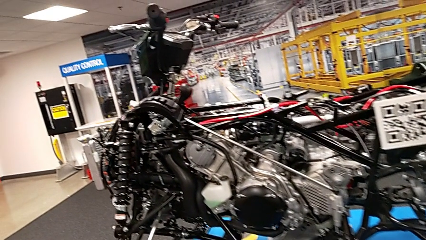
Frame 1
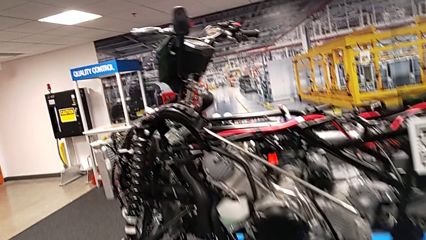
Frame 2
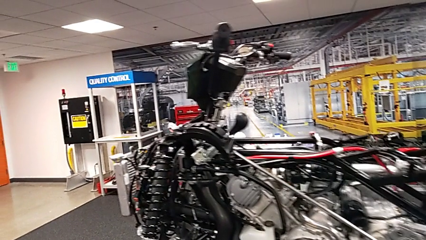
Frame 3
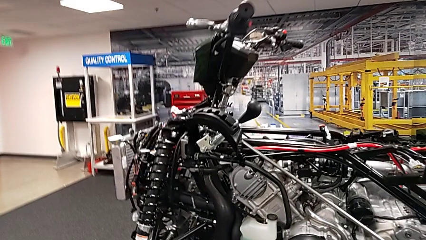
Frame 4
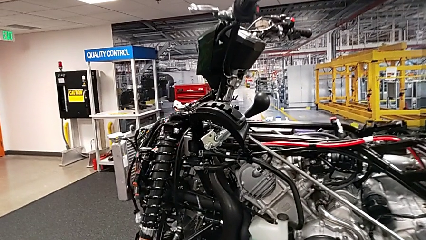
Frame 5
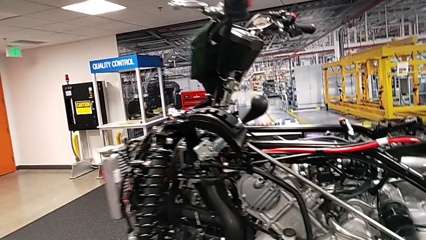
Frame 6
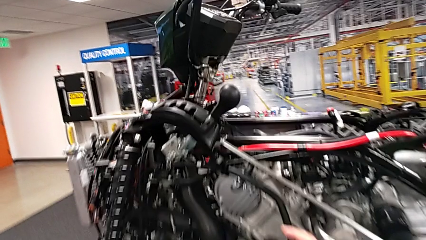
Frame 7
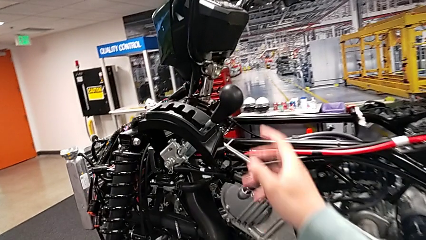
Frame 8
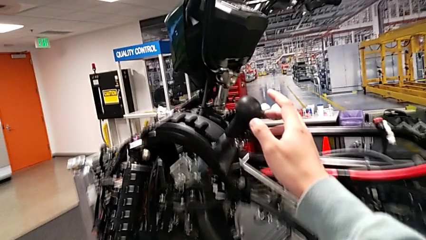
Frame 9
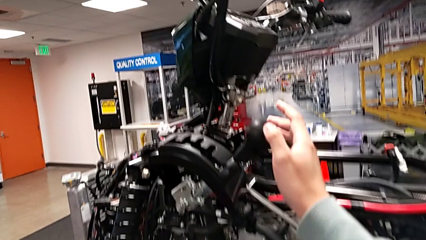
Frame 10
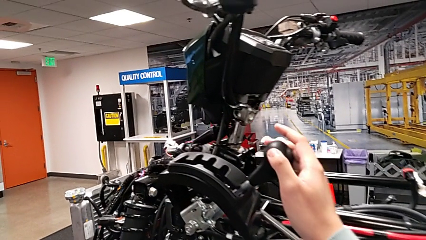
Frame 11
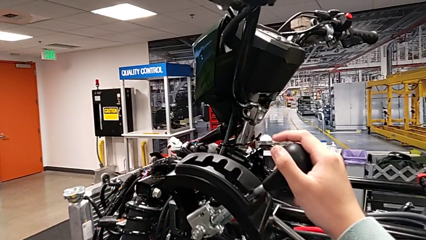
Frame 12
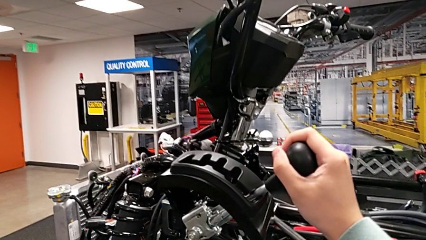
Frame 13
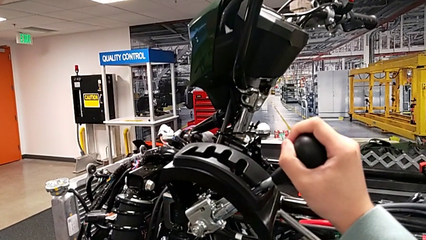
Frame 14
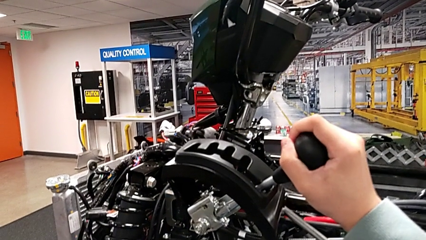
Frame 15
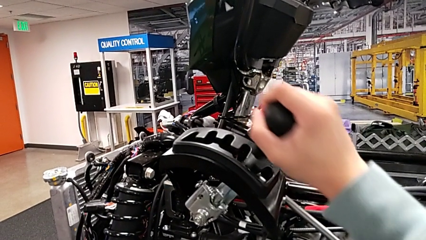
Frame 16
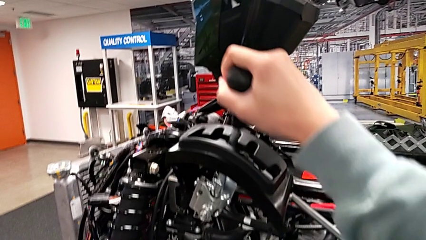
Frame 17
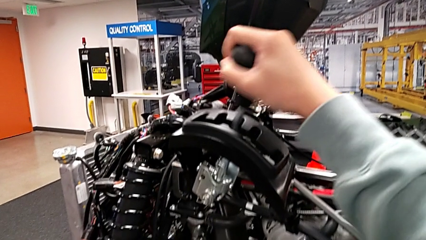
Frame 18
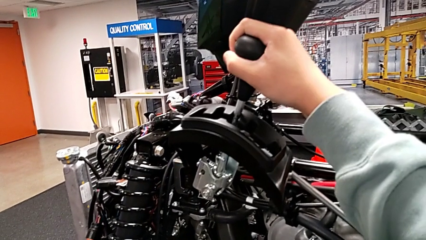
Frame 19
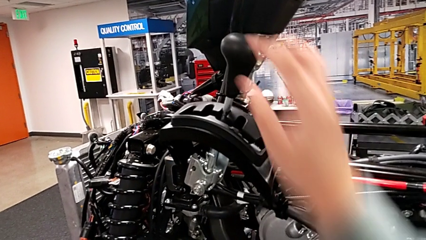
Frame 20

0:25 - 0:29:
The camera wearer slides the lever. They grab the lever and shift it.

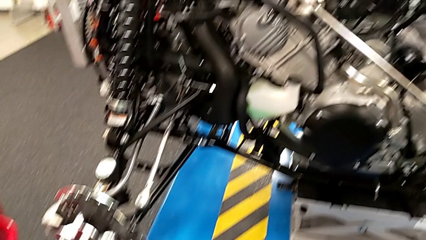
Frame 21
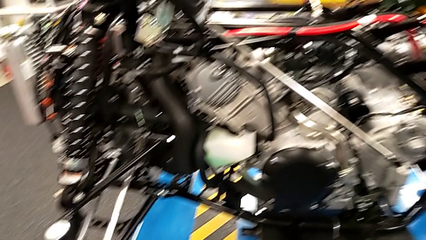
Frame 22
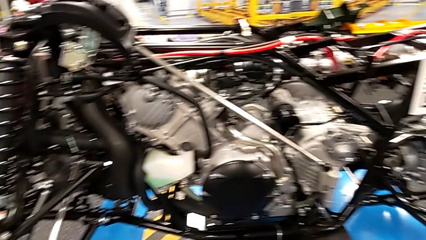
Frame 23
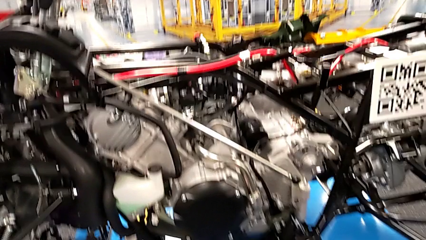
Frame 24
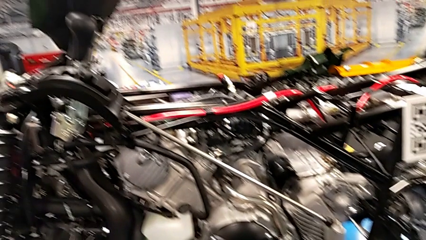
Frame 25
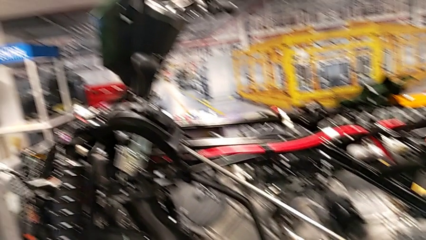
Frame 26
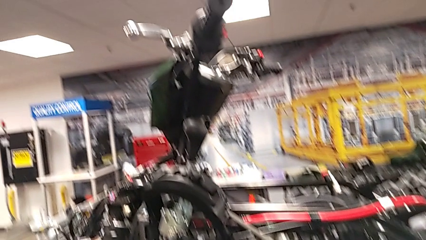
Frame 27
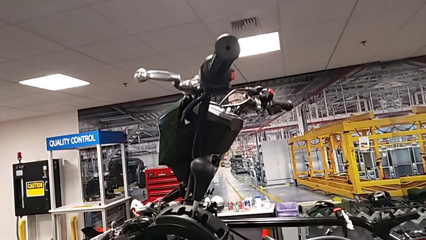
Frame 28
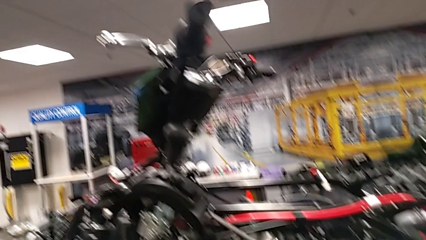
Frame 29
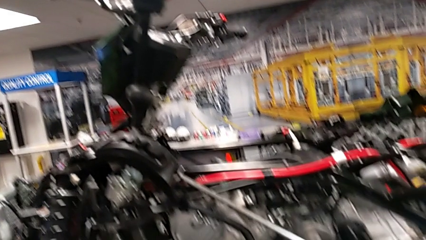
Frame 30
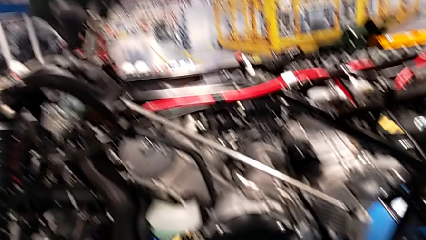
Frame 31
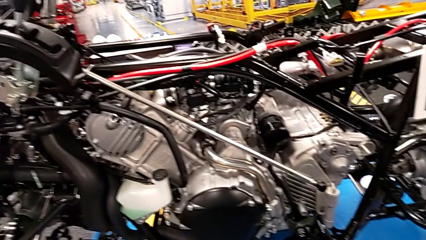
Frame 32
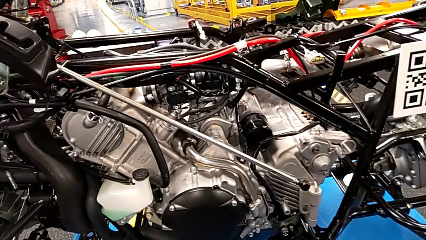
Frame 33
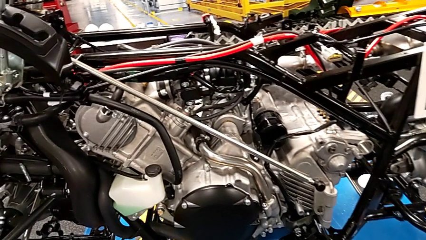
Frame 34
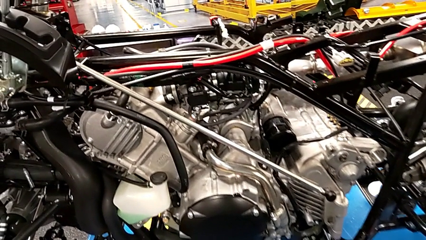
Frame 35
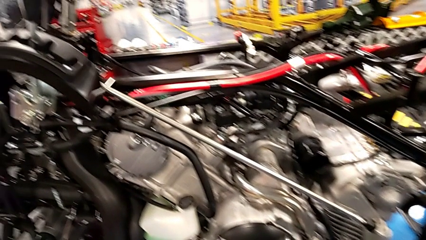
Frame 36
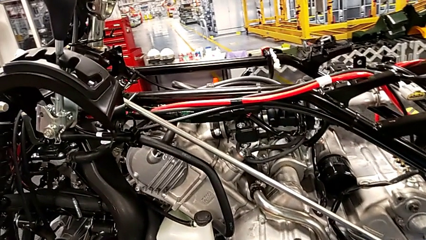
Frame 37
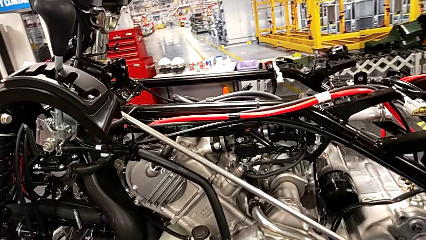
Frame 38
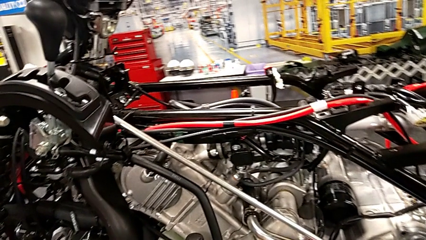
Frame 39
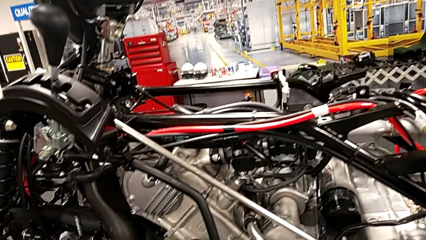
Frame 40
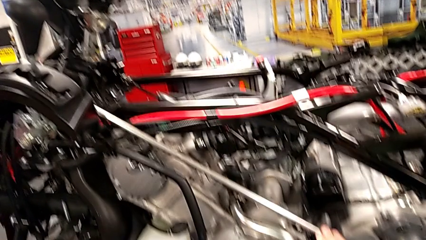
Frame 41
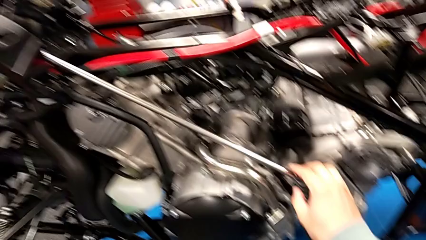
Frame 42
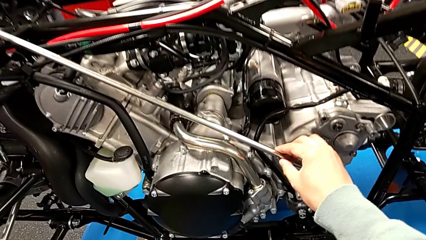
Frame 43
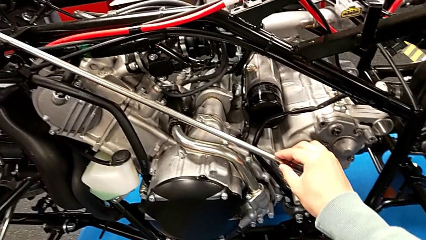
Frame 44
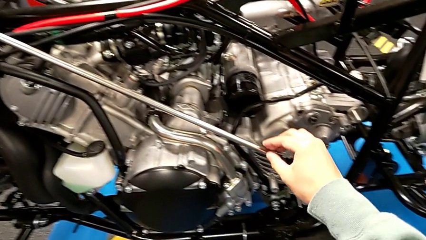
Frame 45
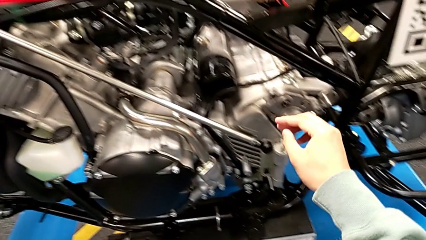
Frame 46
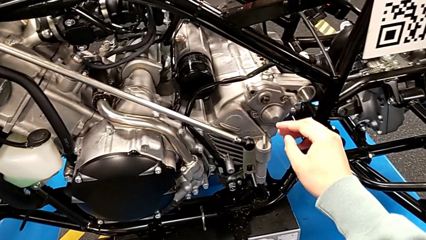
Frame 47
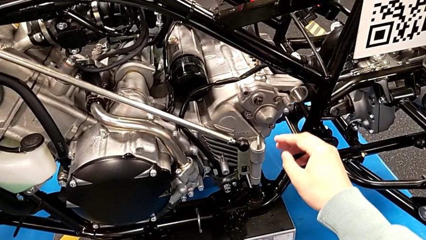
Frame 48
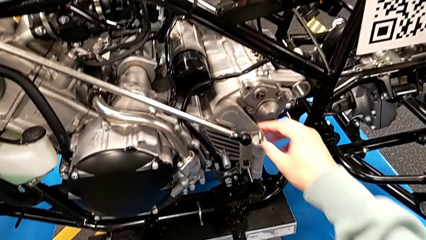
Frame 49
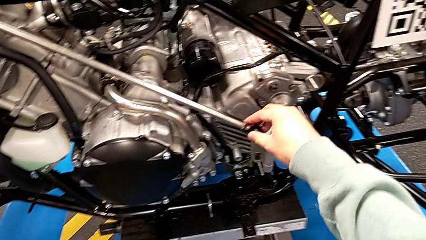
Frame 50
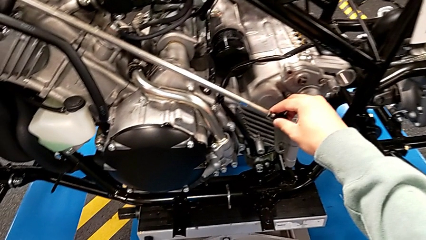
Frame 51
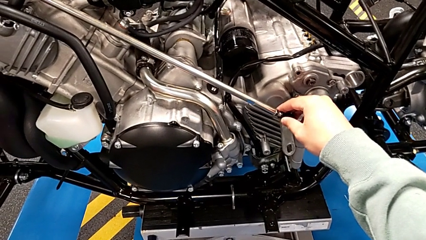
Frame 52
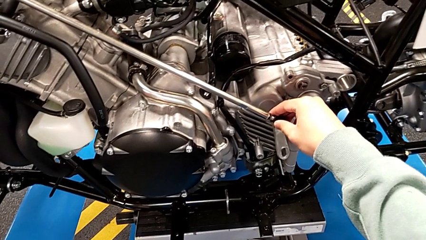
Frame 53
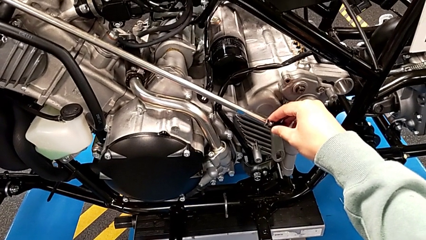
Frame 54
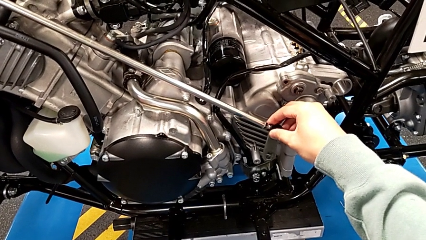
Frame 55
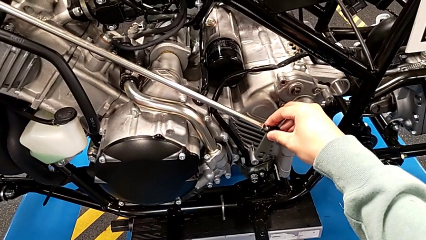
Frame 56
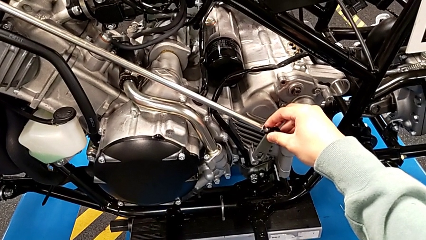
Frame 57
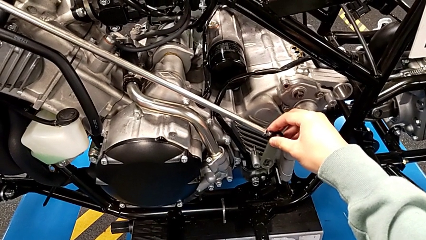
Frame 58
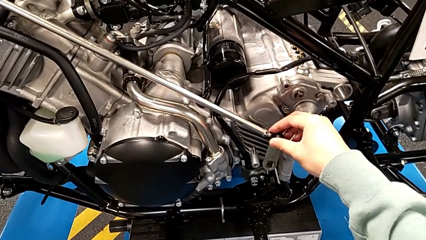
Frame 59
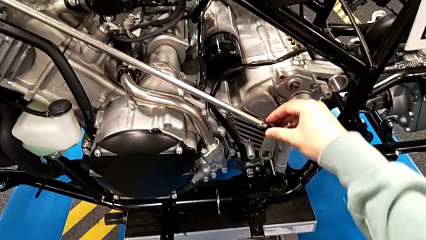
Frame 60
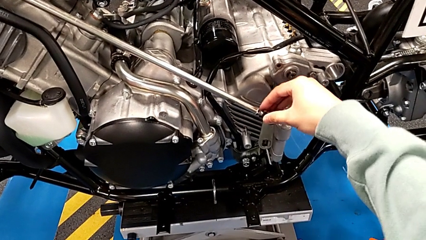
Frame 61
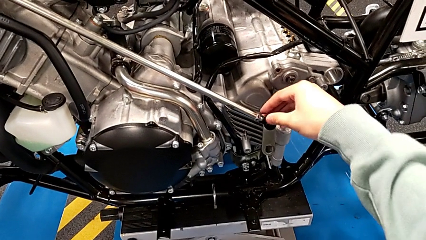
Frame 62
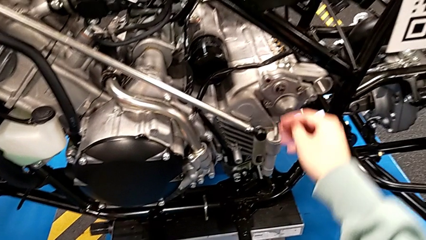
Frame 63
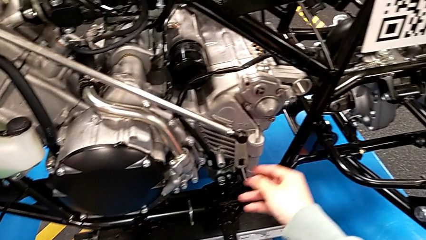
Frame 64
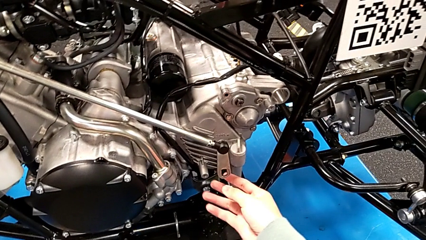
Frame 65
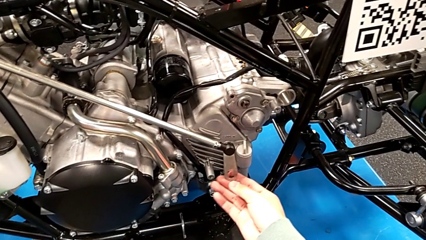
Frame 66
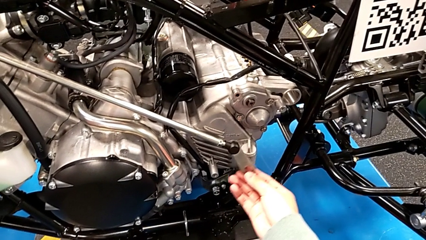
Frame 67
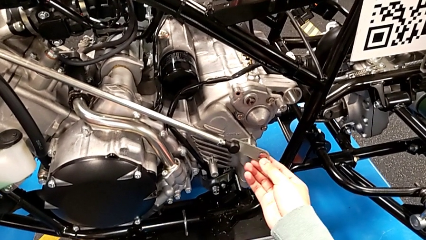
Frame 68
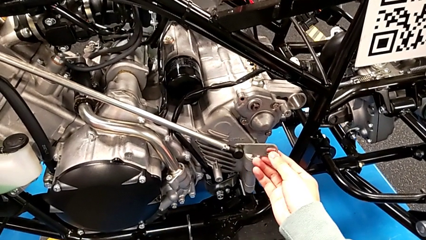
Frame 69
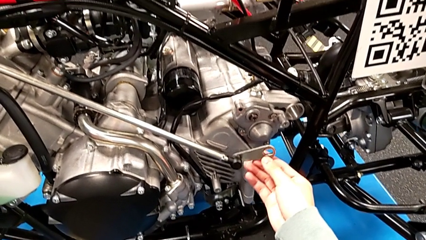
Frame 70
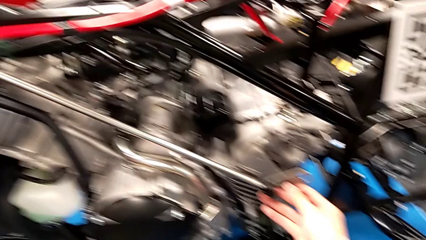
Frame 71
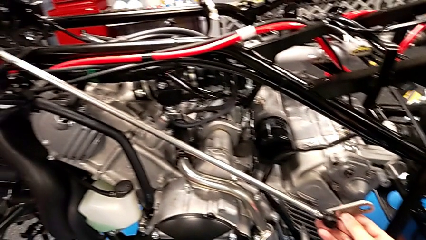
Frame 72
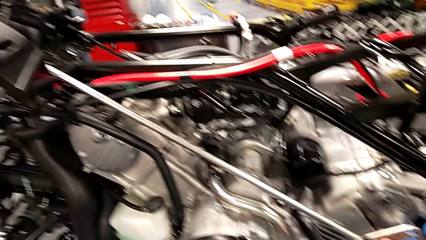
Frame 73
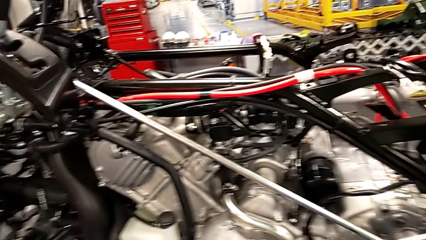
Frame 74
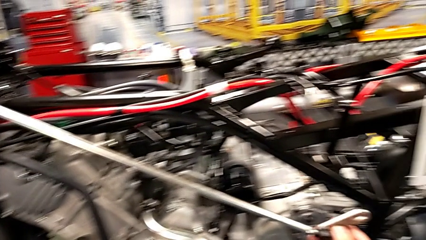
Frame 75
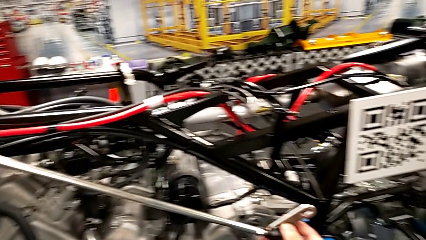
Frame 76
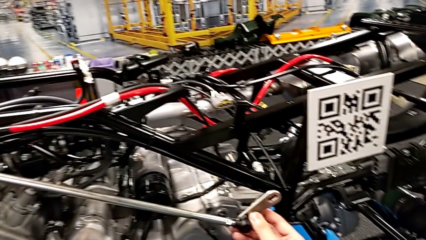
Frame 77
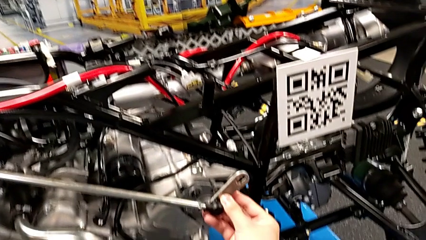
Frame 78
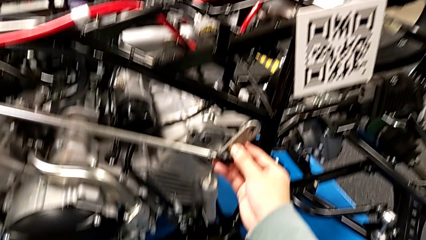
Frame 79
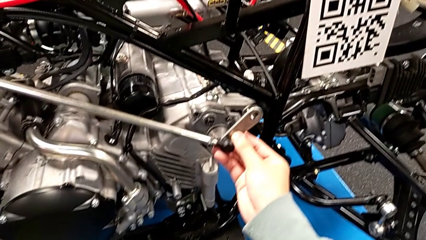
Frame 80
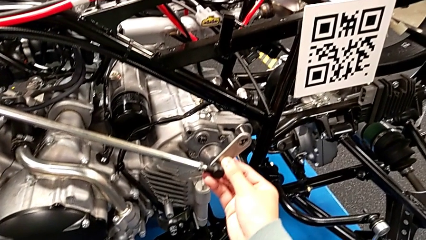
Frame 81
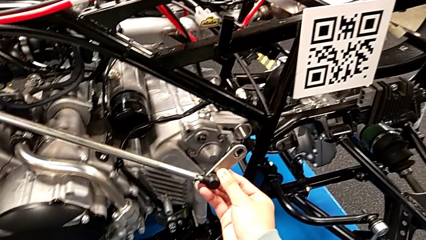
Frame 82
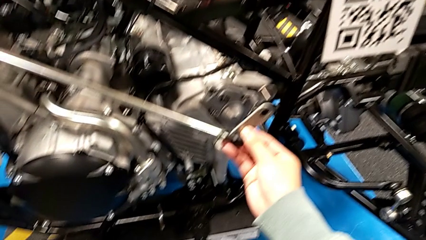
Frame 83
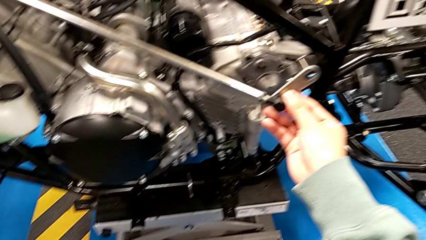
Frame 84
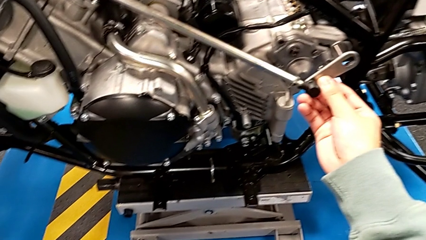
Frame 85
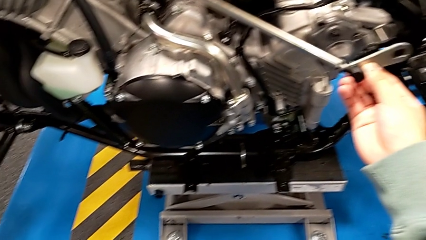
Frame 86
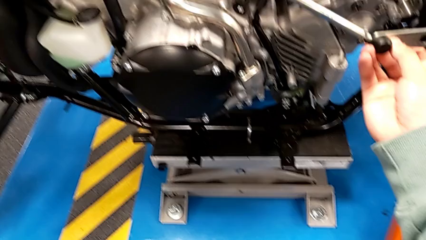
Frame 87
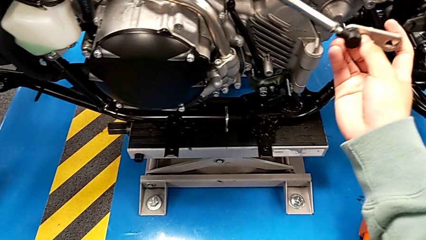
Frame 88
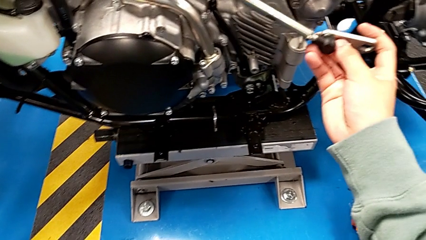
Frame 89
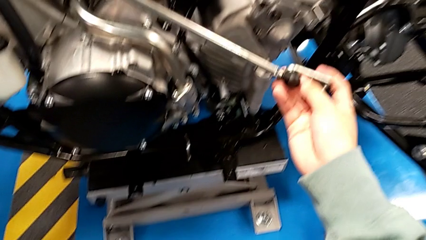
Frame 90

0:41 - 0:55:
The camera wearer is assembling the arm. They grab the shift arm, hold it and wrongly rotate the small shift arm.
